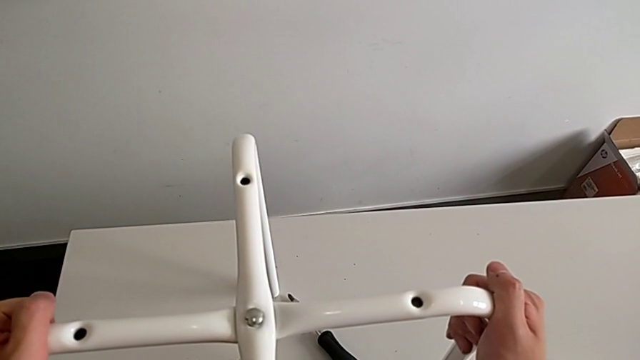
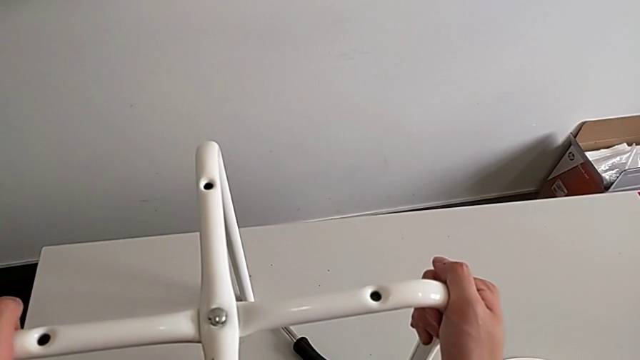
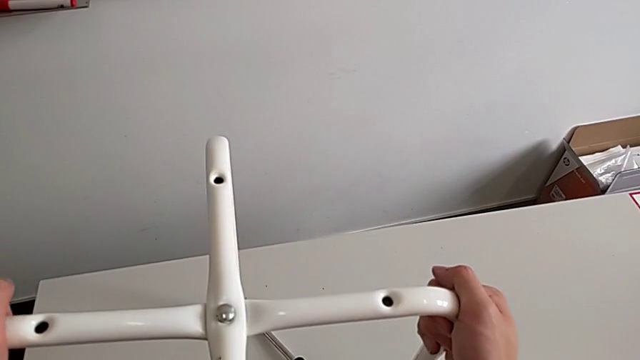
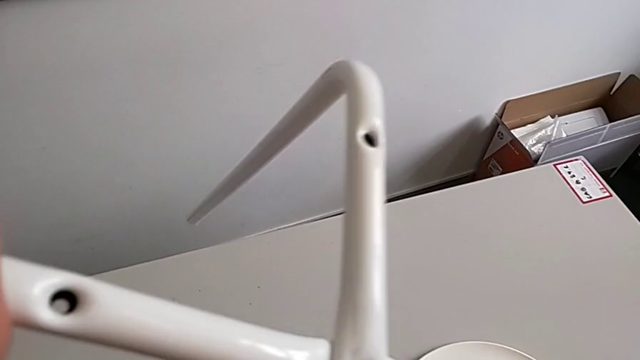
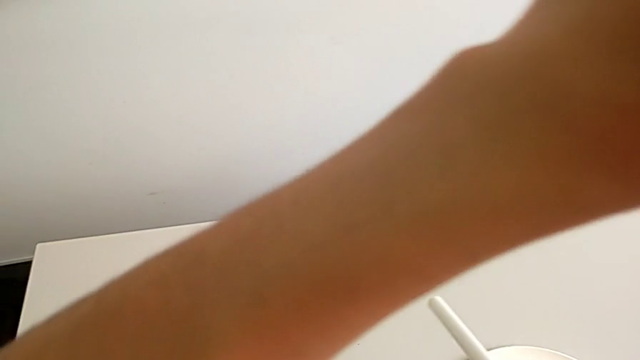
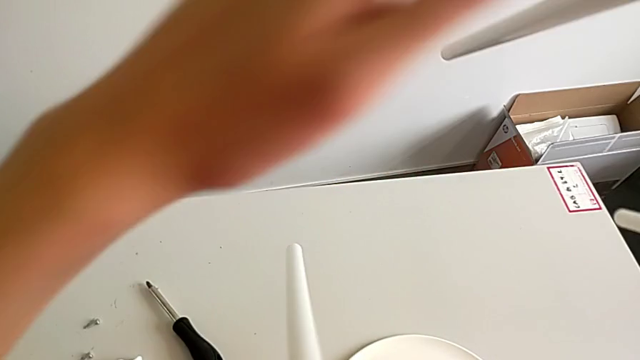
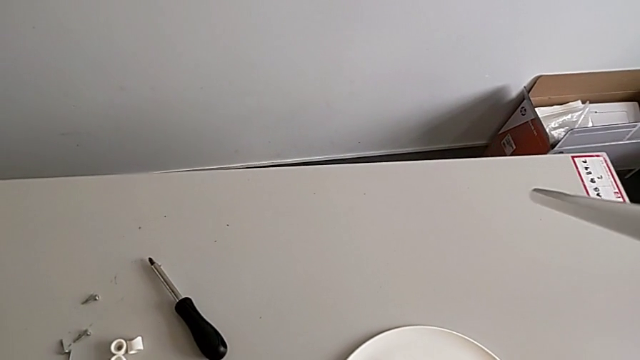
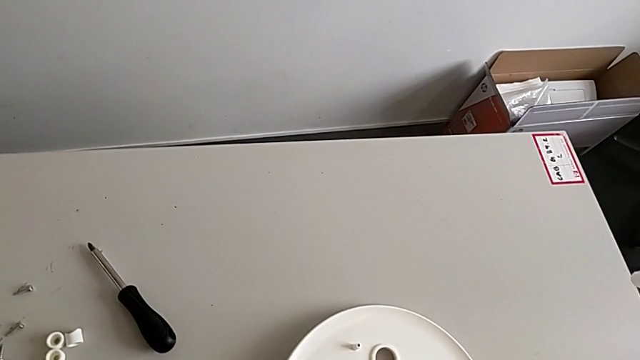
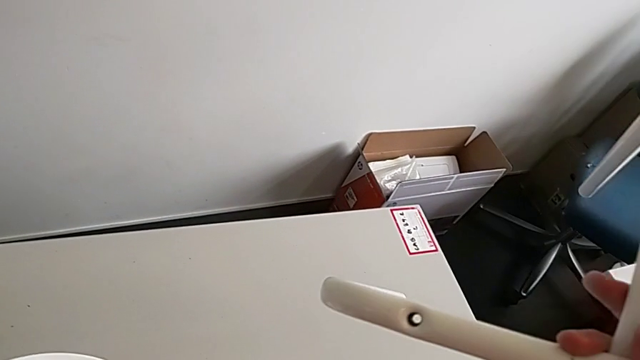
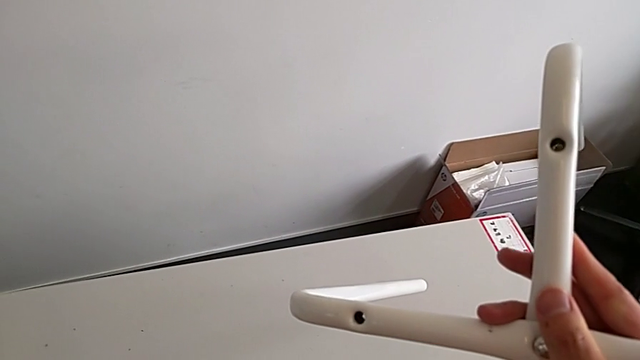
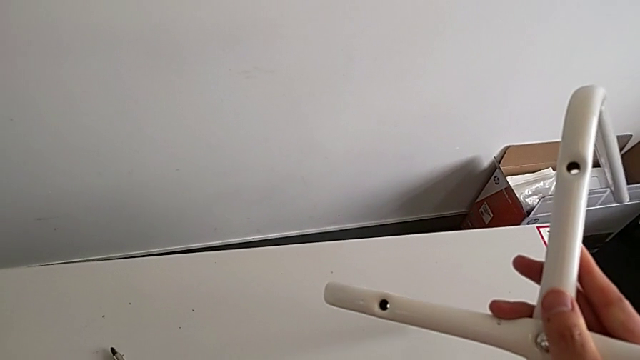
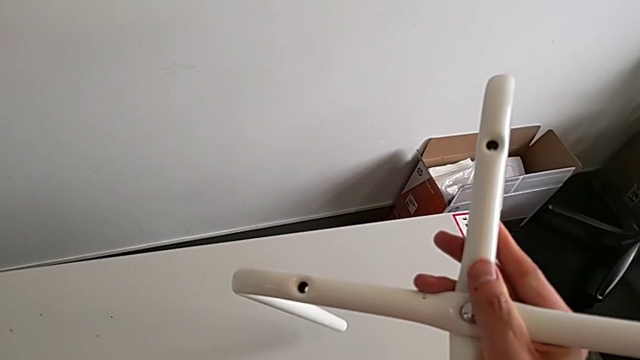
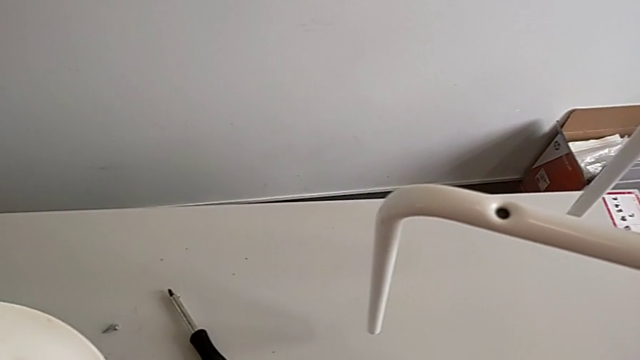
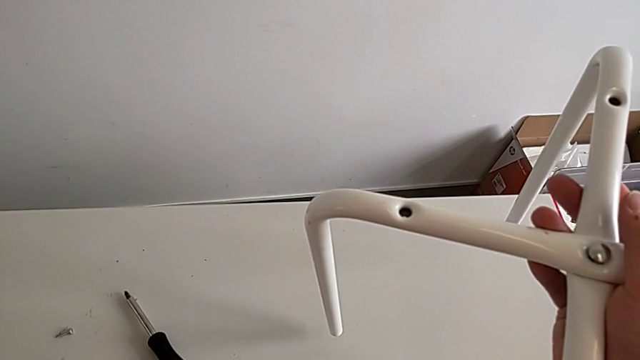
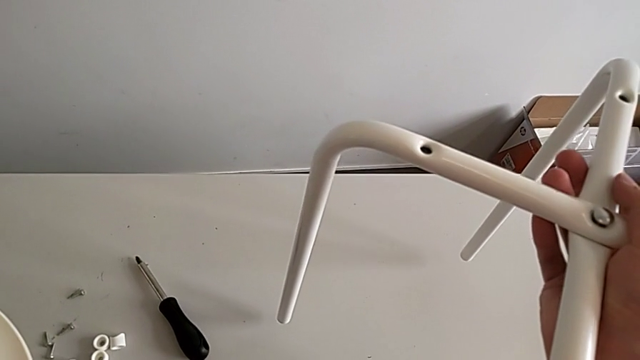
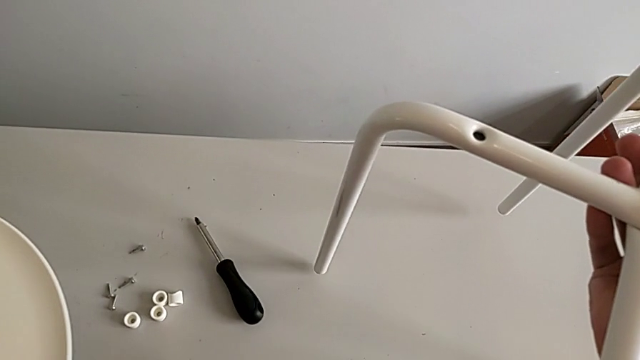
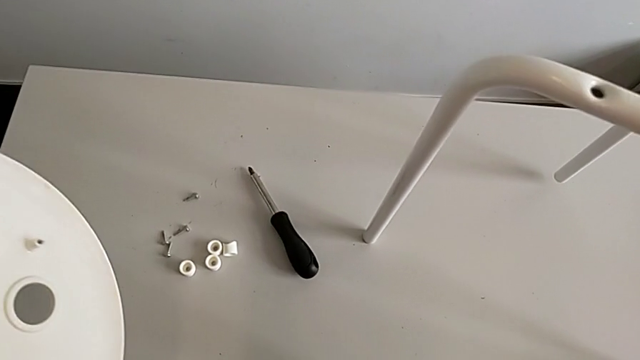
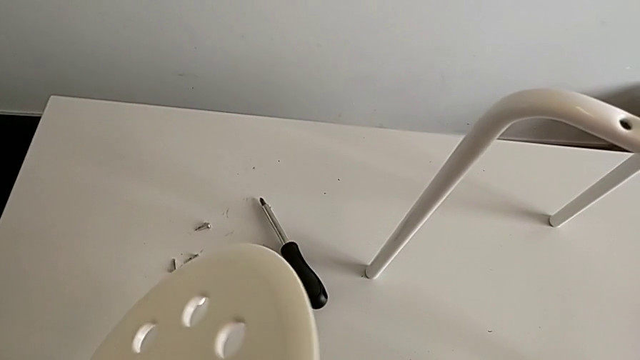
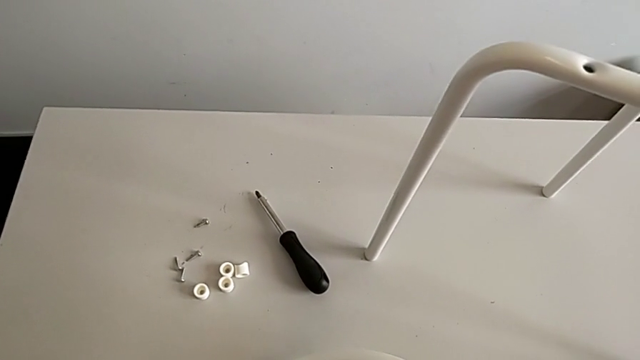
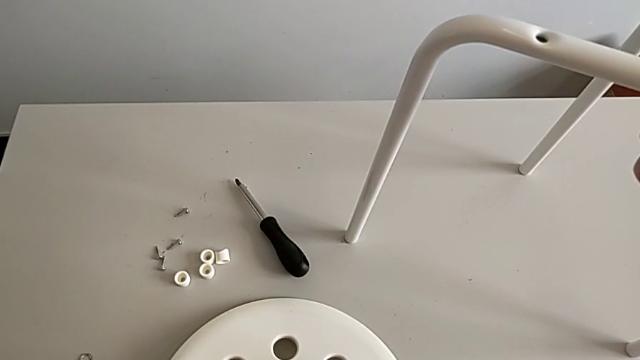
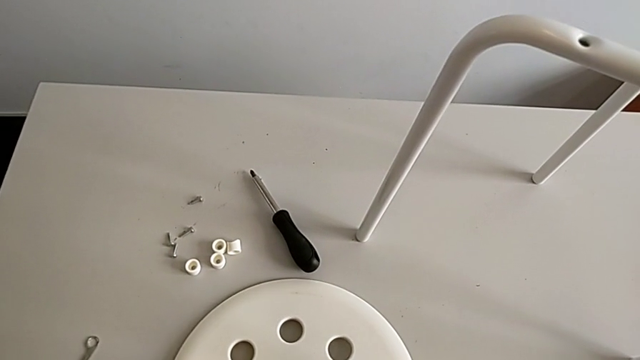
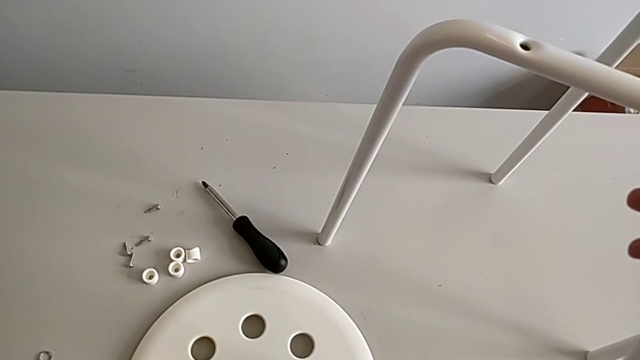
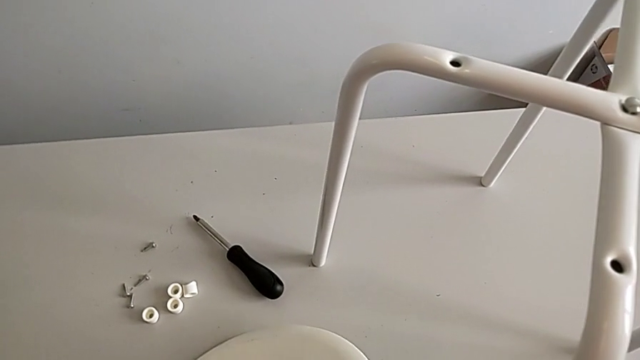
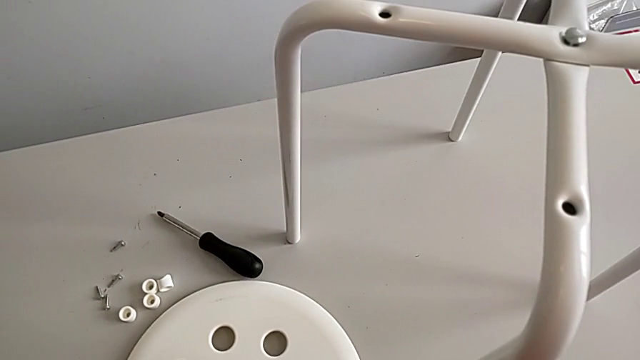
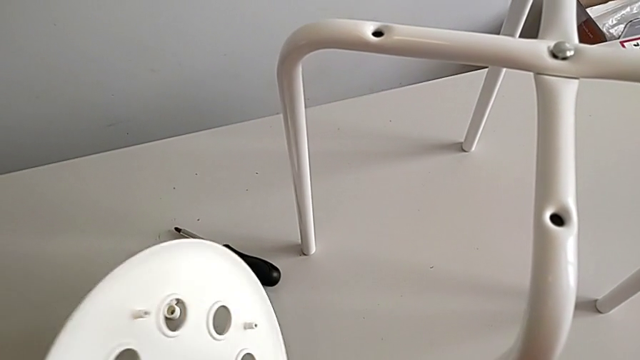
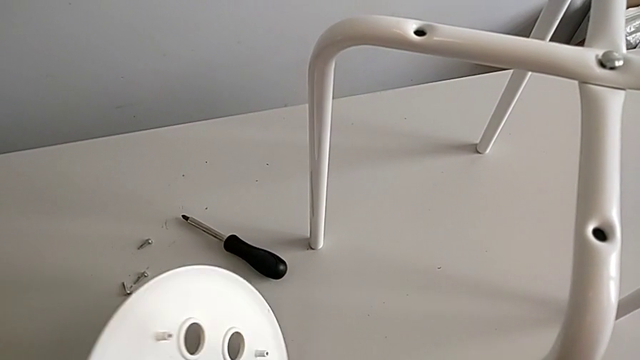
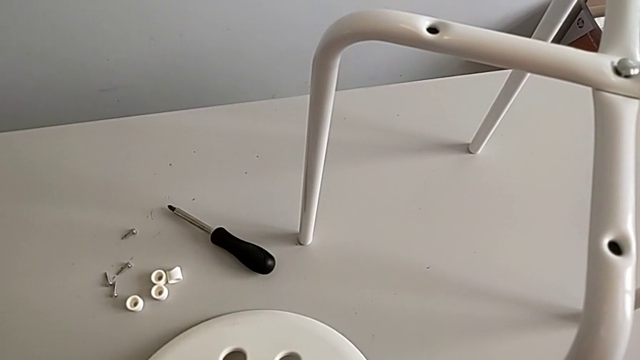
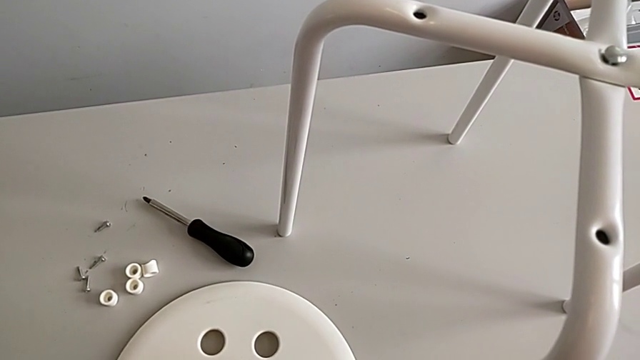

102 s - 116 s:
The camera wearer is assembling the seat. They rotate the leg with the right hand, slide the seat with the left hand, wrongly lift it with the left hand and hold the leg with the right hand. They wrongly rotate the seat, putting it in the wrong direction, place it, rotate it and wrongly rotate it in the wrong direction.

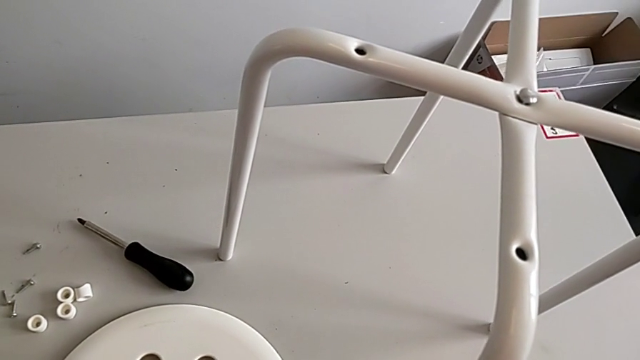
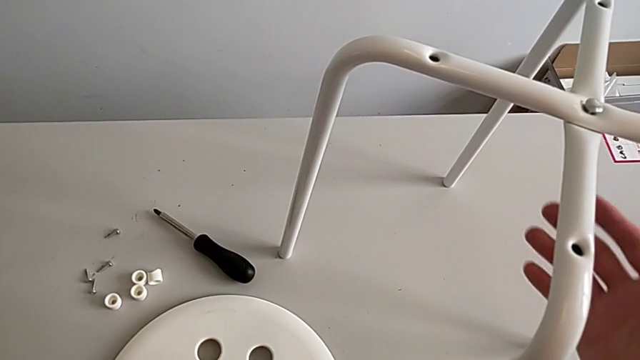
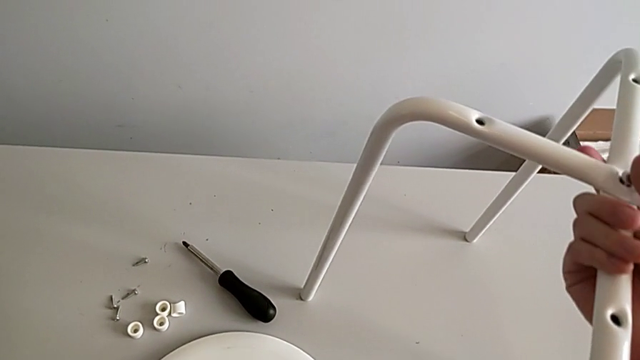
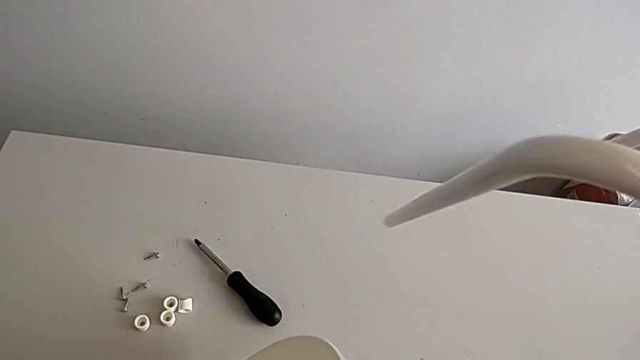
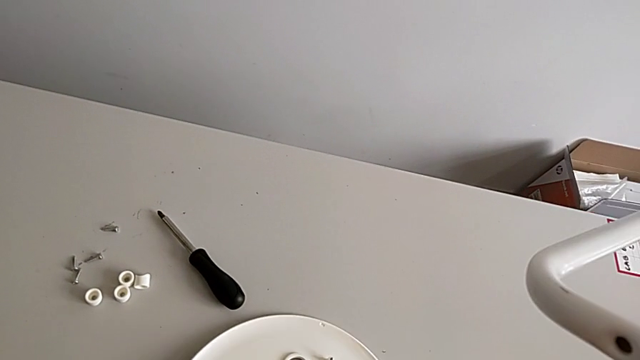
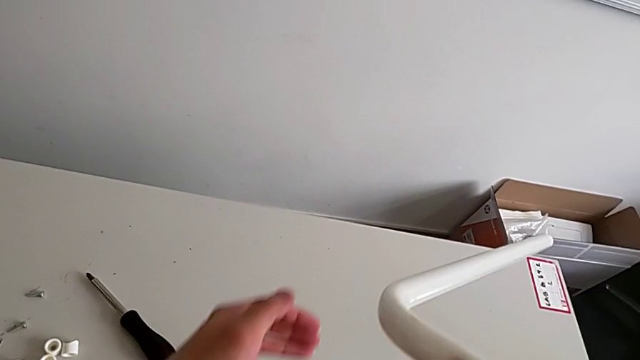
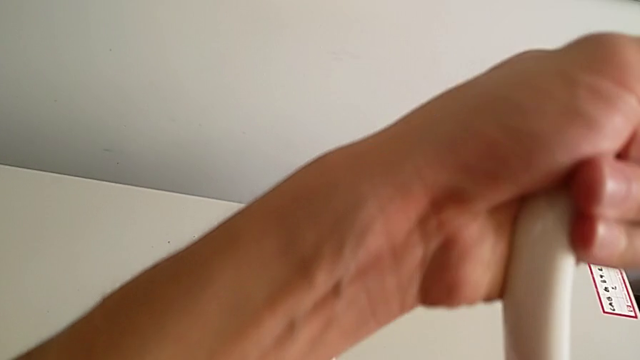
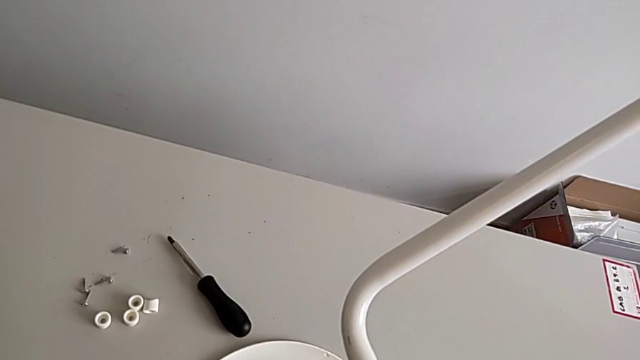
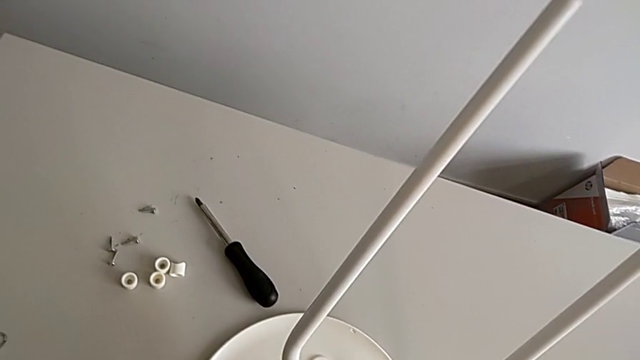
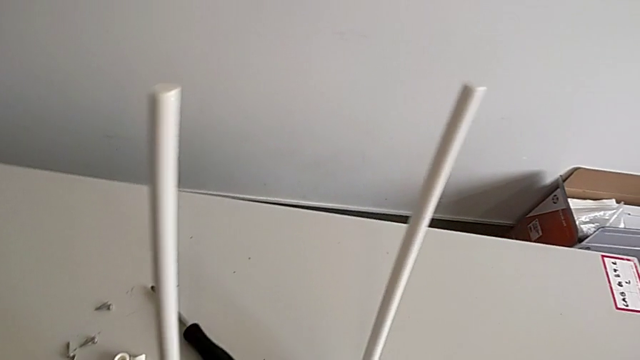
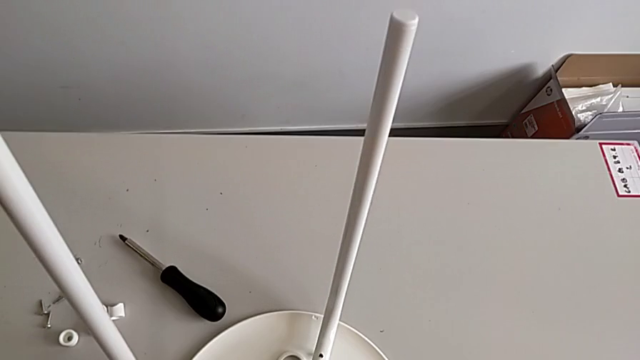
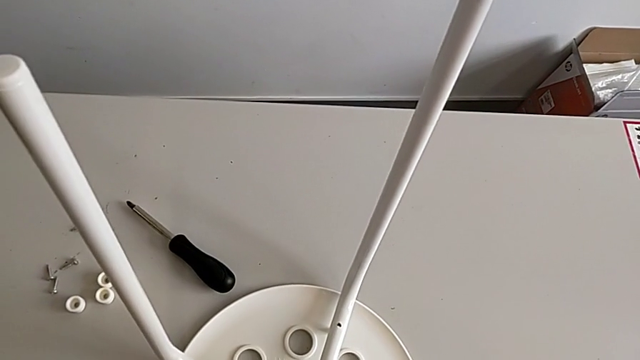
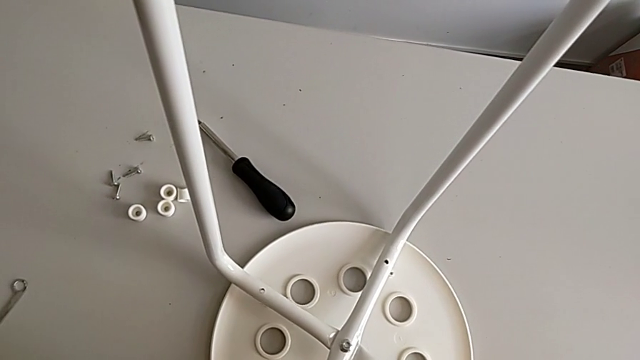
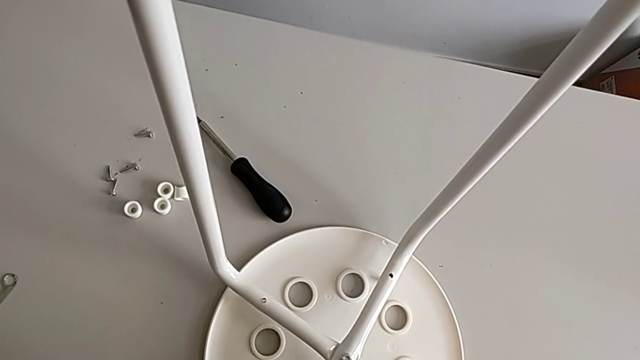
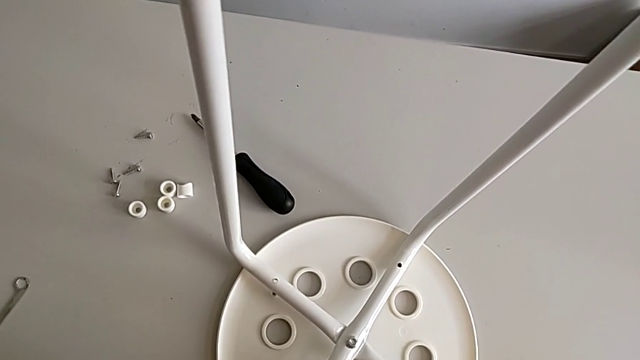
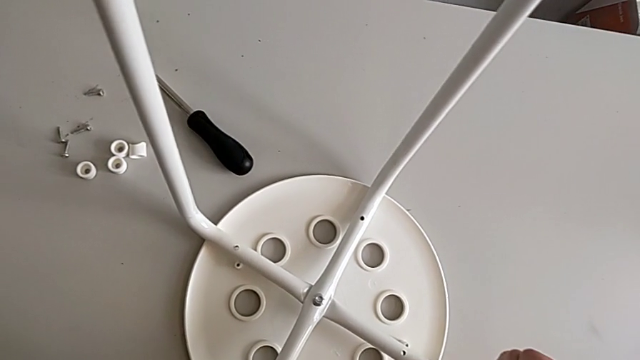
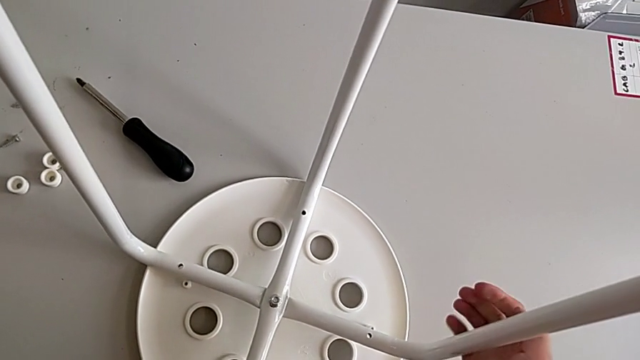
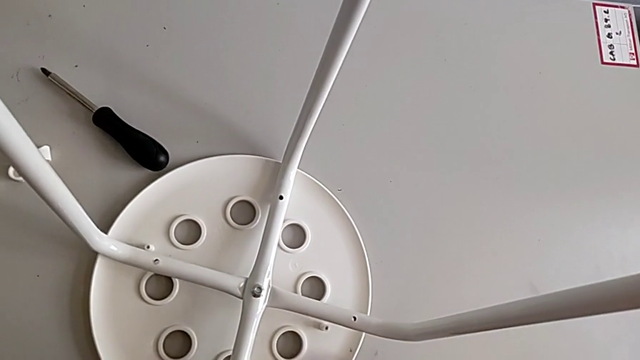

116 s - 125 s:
The camera wearer is assembling the seat. They approach the leg with the right hand, rotate the seat with the left hand, rotate the leg with the right hand and begin to assemble it.
